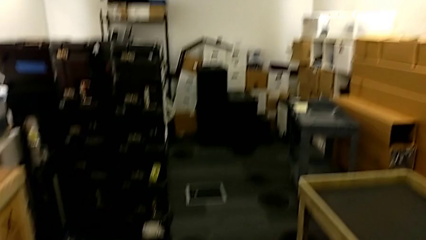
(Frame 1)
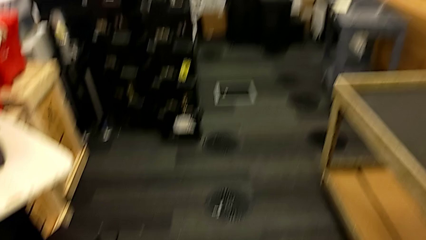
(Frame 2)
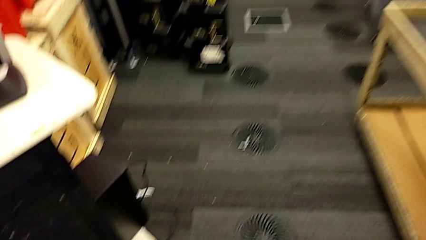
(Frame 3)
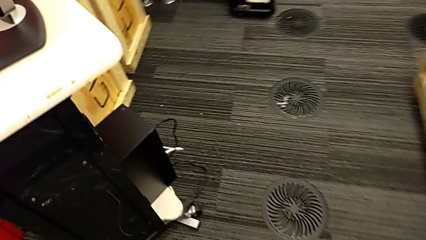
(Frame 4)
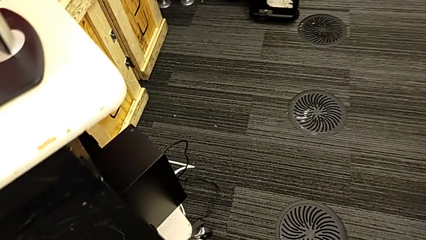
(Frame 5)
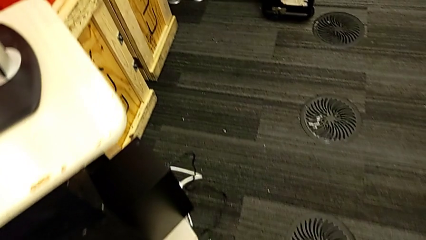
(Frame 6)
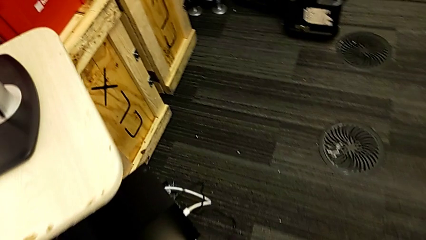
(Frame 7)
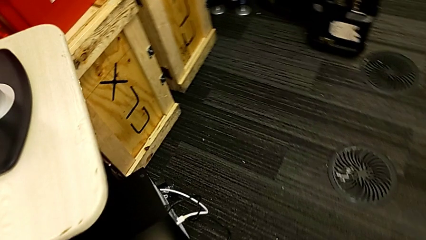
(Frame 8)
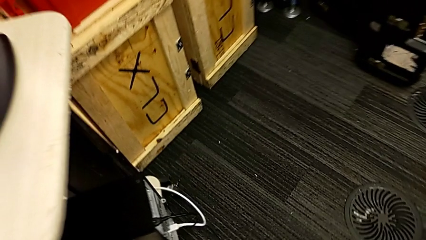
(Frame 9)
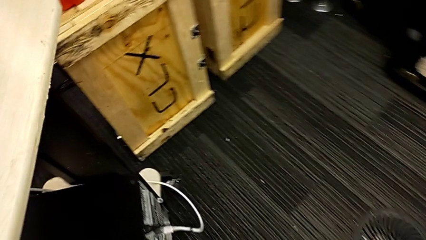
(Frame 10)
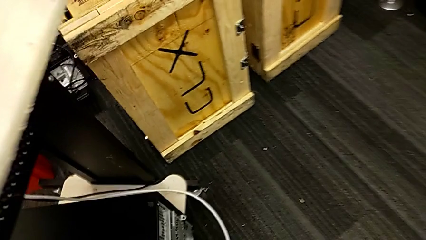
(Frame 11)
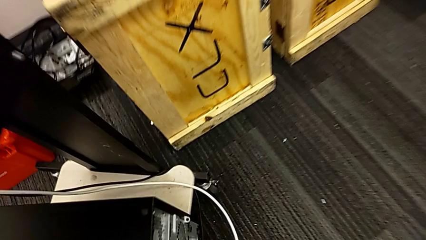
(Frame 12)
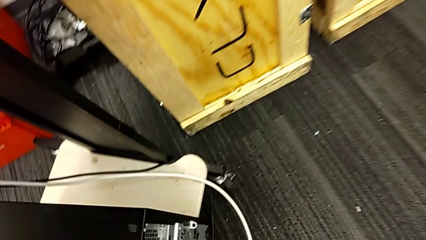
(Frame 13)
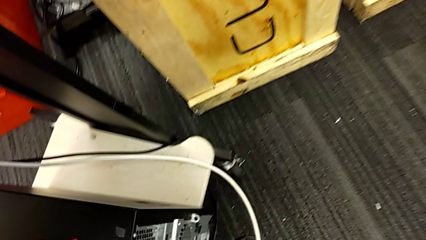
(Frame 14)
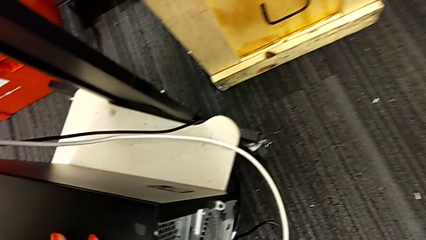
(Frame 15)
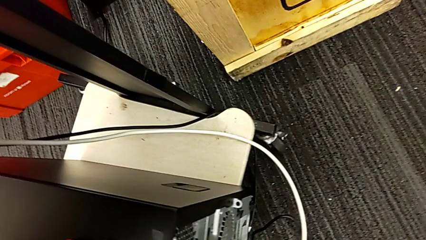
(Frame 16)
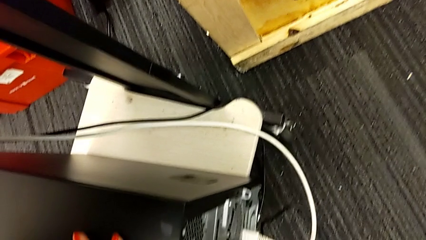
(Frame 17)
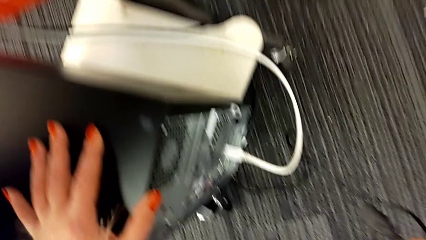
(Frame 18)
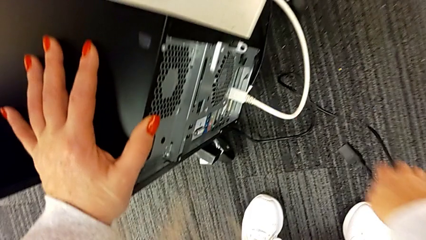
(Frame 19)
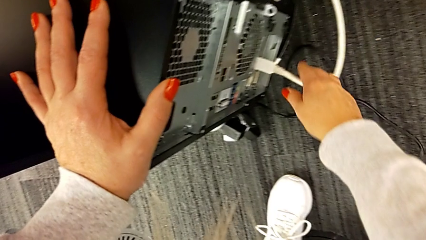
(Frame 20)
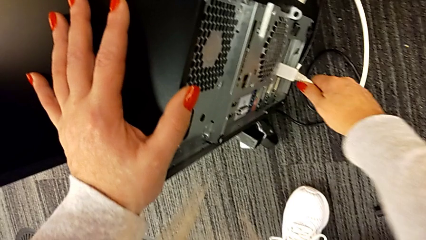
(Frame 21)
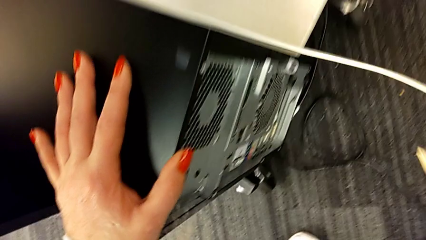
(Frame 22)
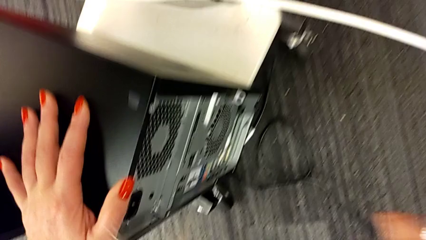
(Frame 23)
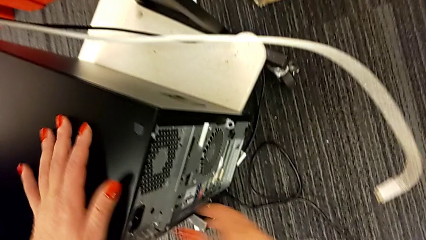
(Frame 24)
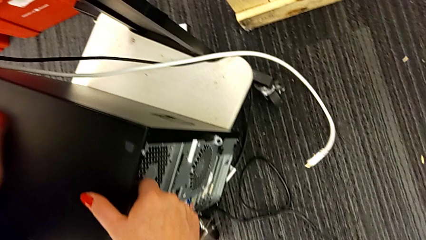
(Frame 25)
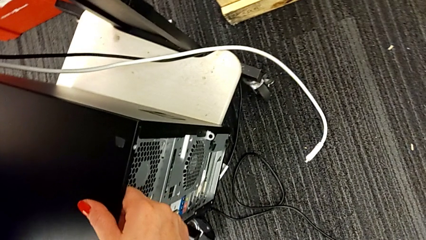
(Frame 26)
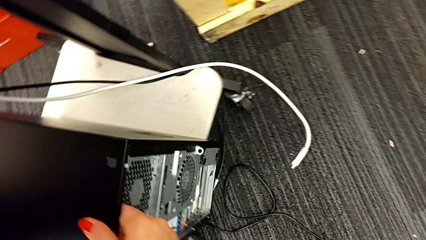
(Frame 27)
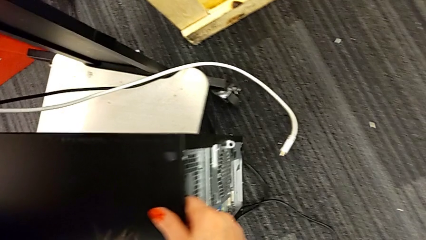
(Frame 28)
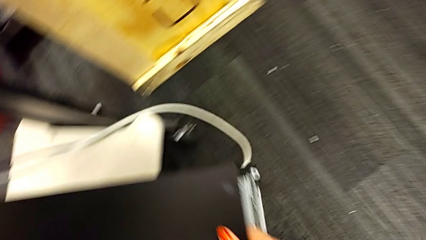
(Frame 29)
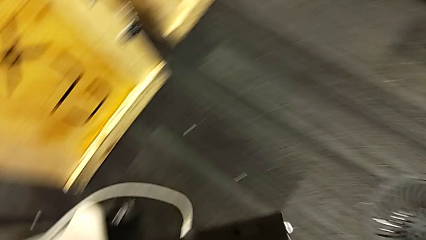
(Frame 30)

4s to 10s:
The camera wearer removes the HDMI cable from the computer tower. They grab the computer tower and withdraw the HDMI cable.

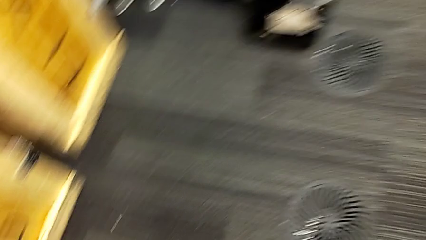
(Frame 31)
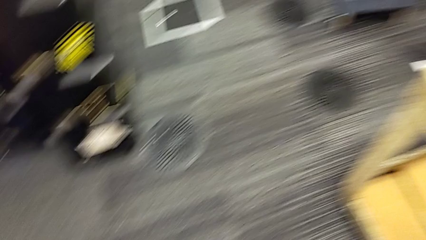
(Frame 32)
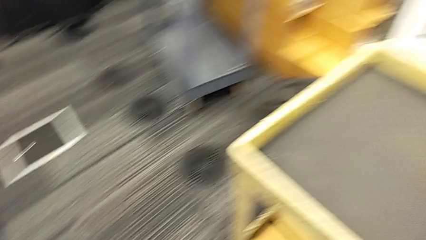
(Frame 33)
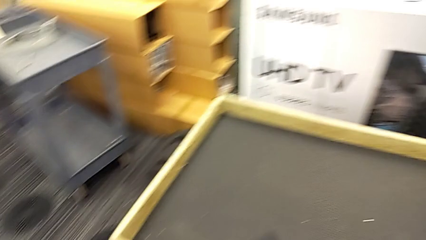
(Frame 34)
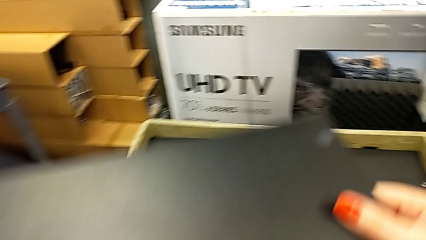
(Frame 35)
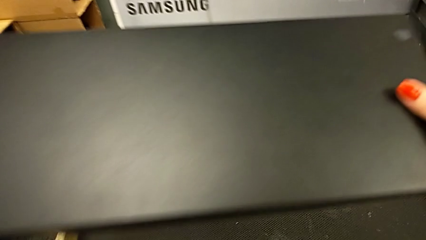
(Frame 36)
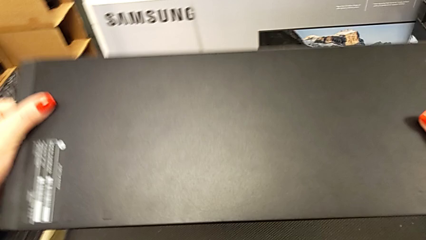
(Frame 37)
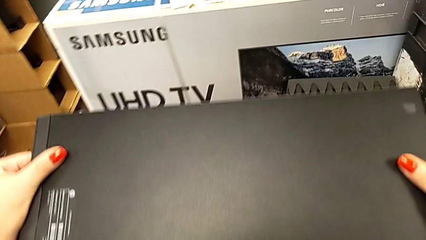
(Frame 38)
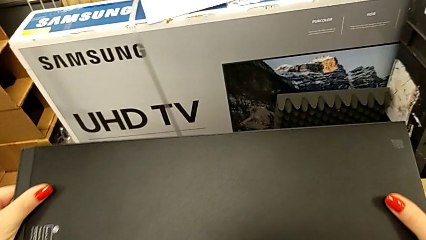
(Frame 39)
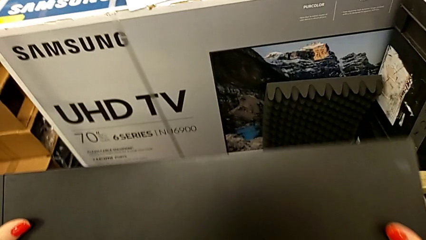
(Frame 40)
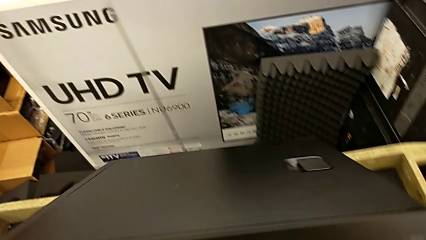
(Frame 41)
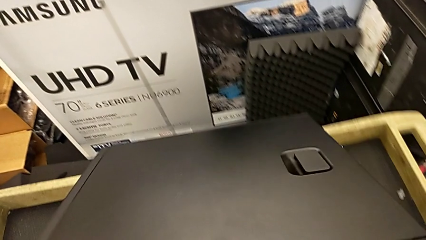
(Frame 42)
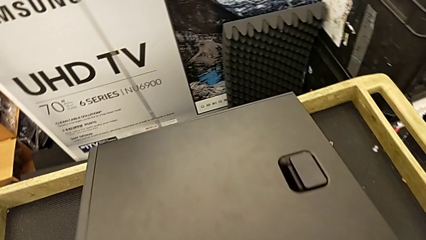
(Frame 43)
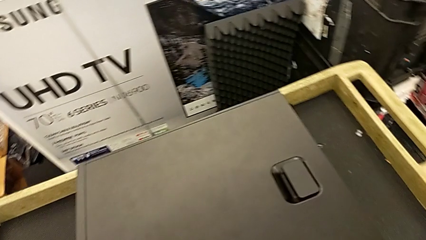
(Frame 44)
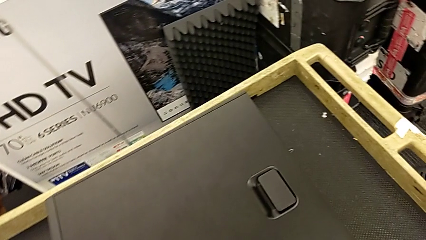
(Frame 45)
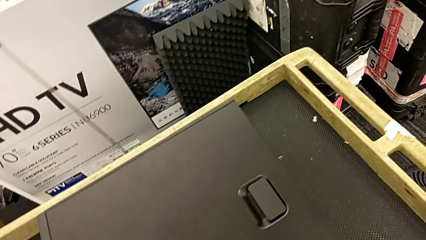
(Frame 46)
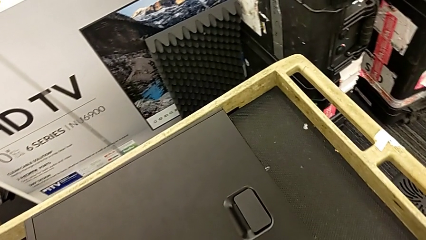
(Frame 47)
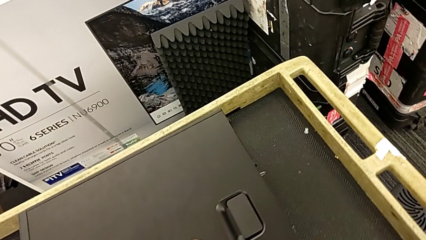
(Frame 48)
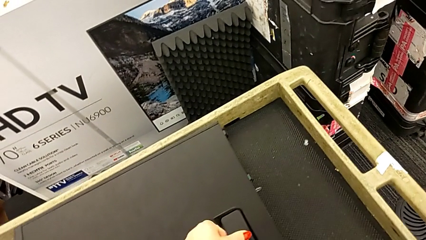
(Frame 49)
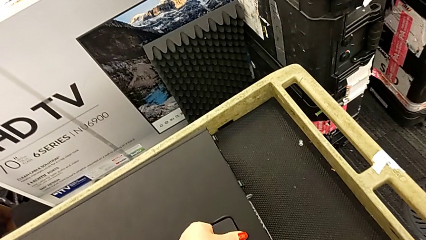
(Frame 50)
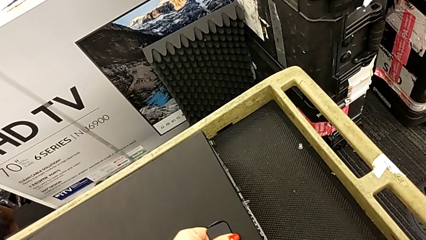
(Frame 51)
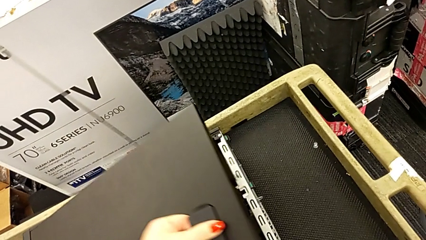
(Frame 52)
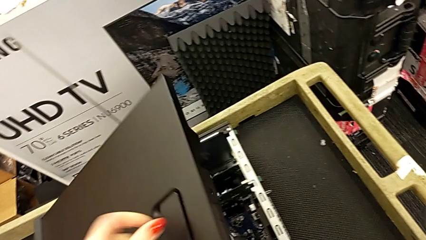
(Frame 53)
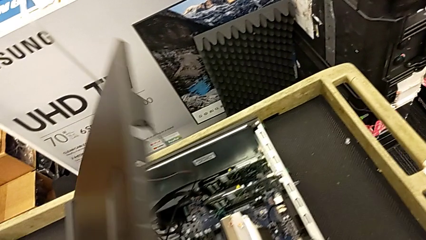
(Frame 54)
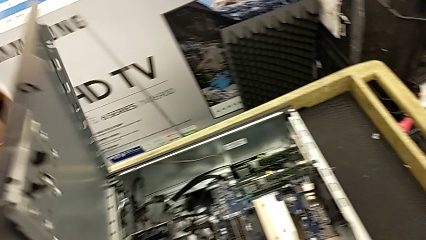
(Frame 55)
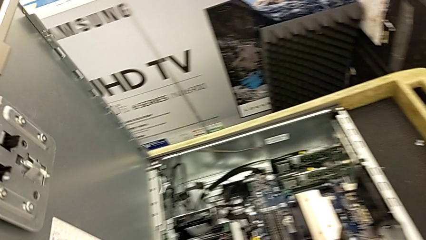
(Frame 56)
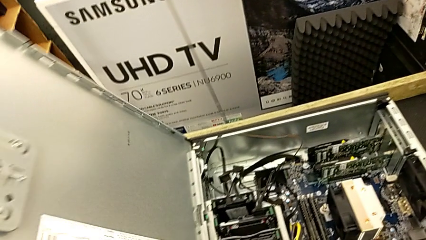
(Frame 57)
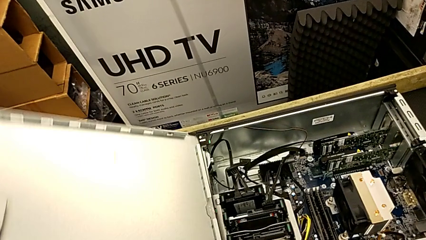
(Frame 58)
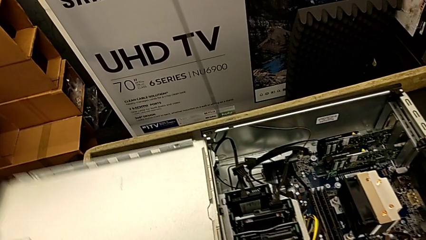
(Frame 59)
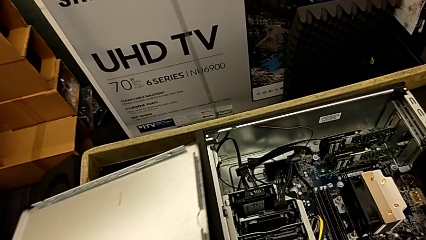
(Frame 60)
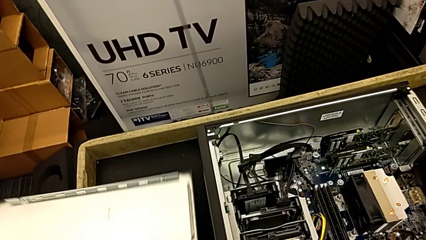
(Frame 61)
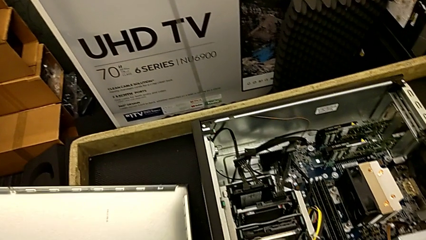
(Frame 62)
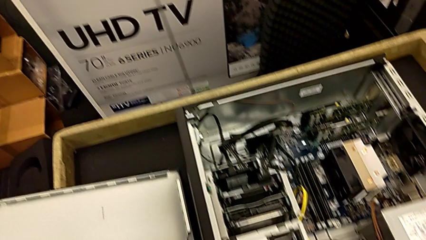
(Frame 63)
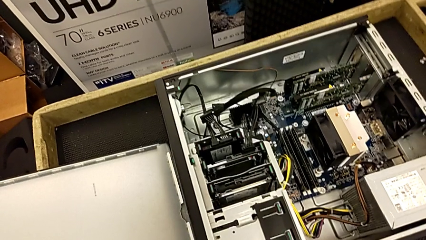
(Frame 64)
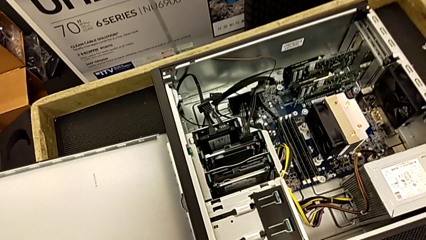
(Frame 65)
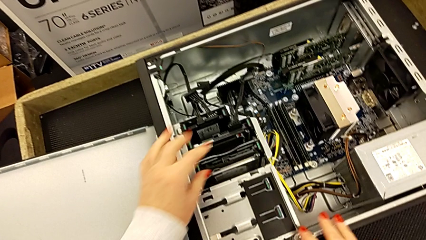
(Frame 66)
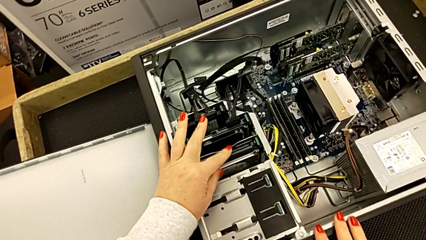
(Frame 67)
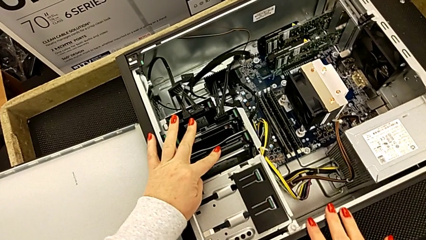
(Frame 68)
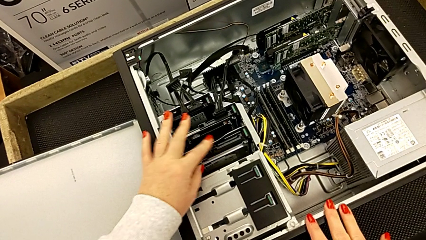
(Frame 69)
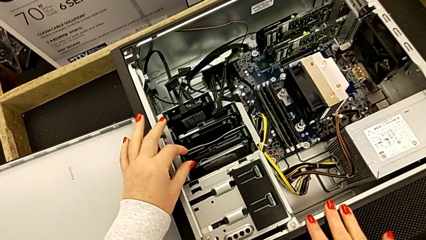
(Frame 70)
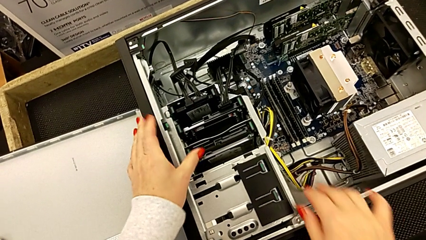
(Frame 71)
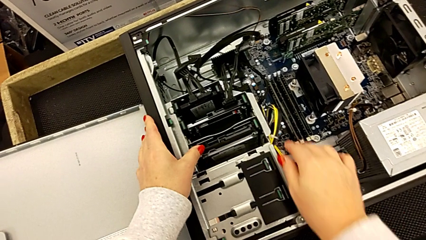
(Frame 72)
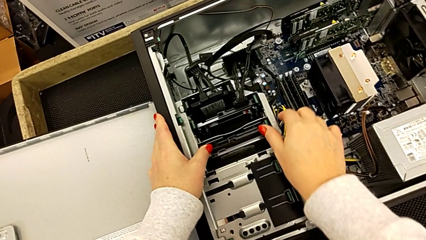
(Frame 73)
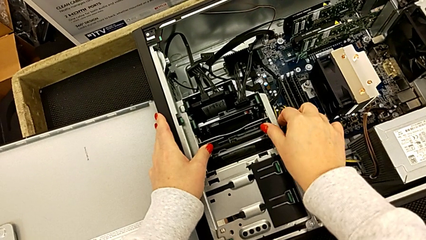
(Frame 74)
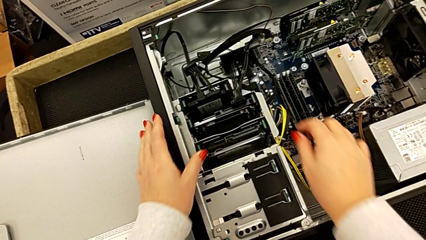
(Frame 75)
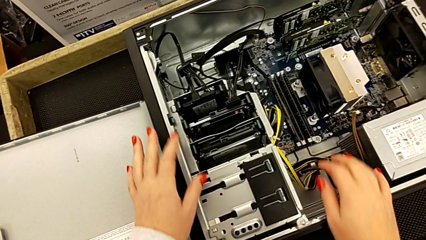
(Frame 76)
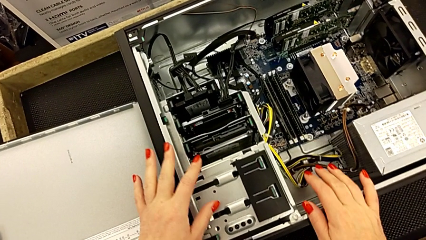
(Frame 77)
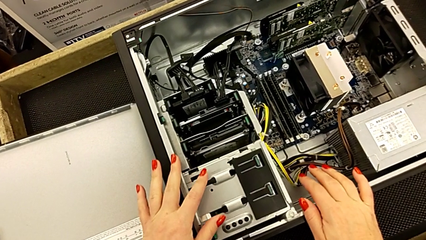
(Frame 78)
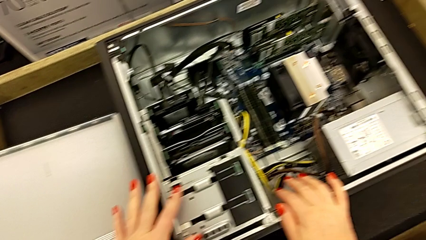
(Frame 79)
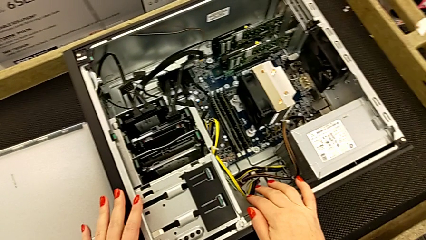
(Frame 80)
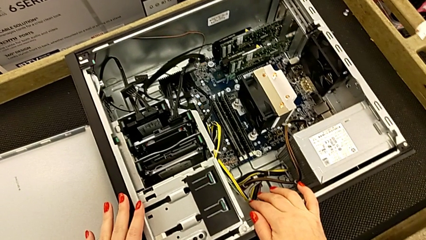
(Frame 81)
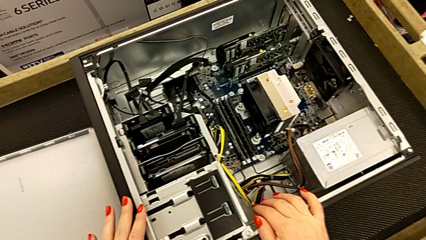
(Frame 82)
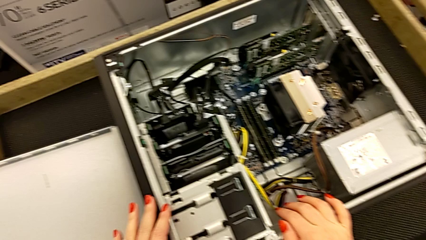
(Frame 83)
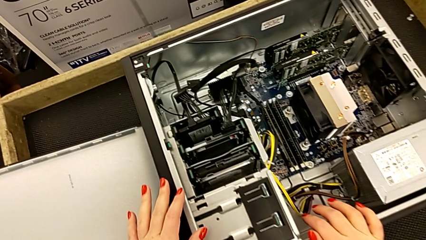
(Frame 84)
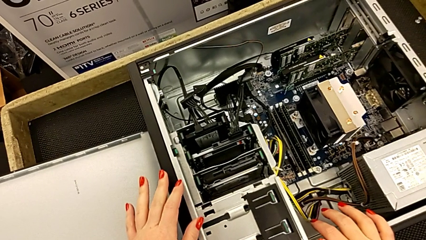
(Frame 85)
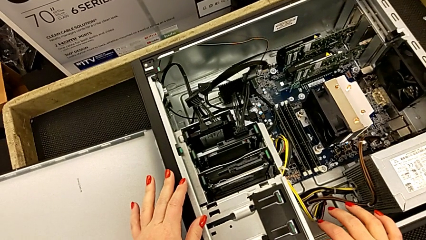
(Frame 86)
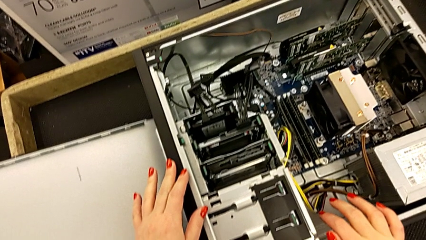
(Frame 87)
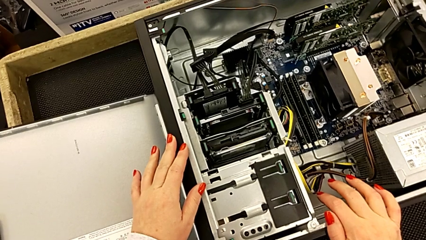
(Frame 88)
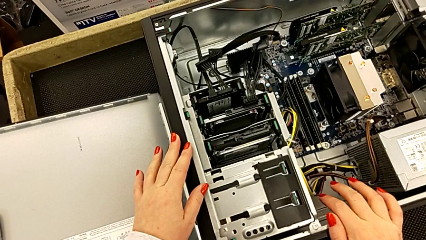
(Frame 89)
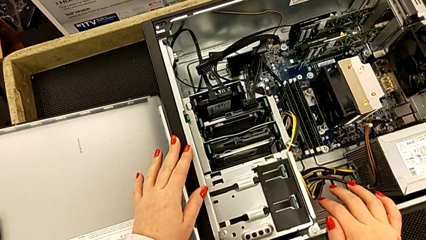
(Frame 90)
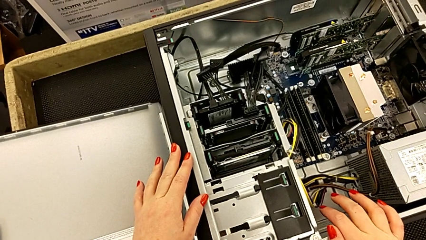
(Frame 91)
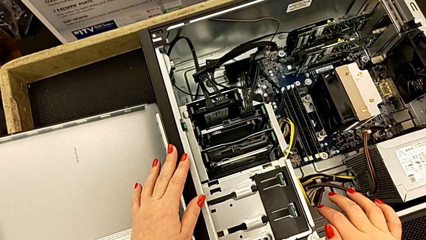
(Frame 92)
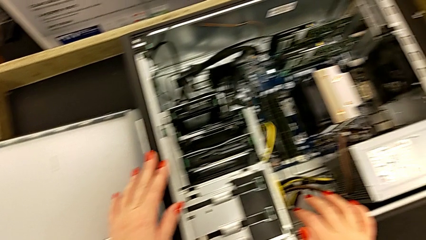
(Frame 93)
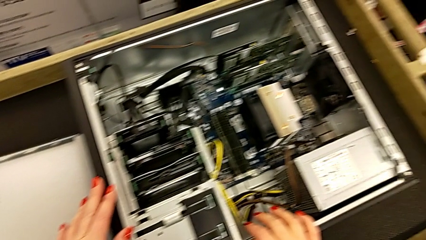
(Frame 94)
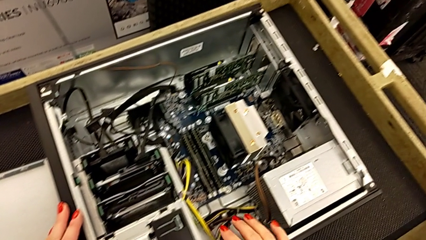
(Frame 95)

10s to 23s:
The camera wearer is inspecting the computer's interior. They lift the computer tower, place it, flip it, open it, place it and inspect it.
